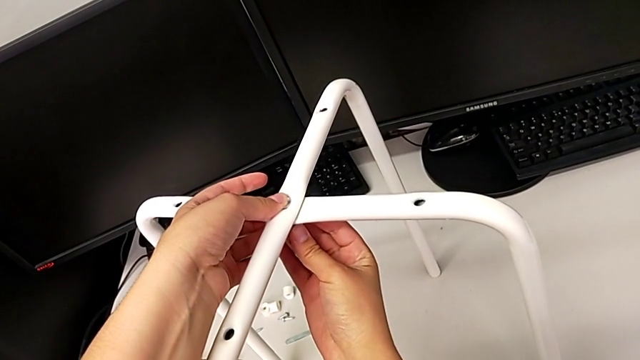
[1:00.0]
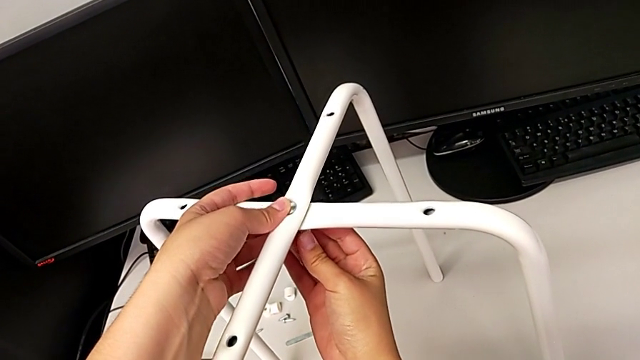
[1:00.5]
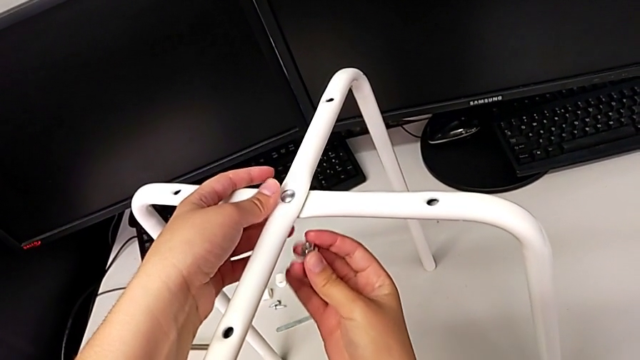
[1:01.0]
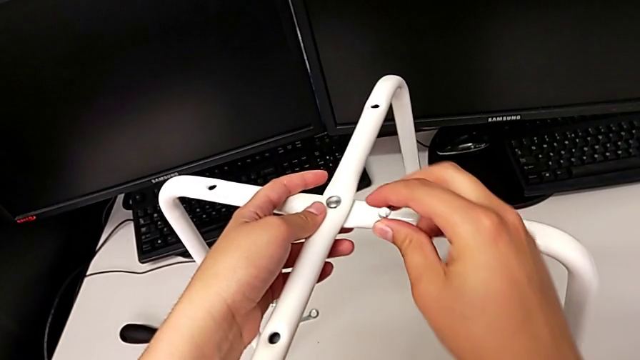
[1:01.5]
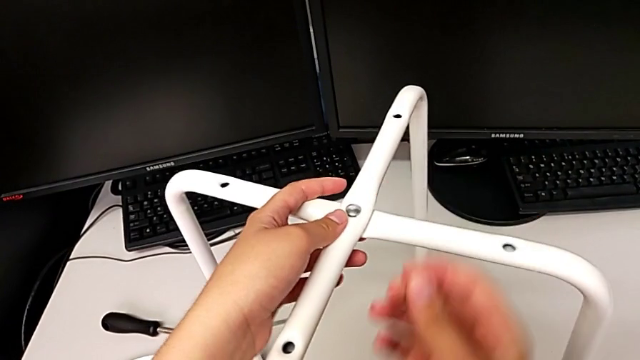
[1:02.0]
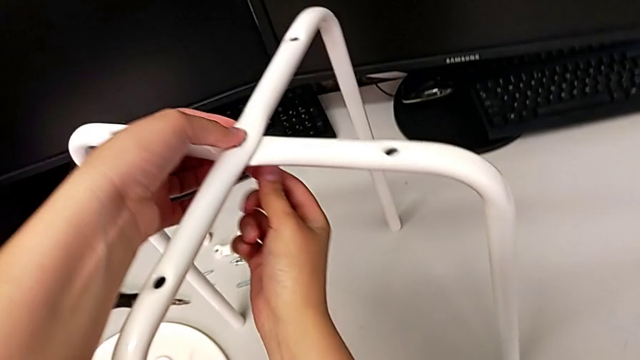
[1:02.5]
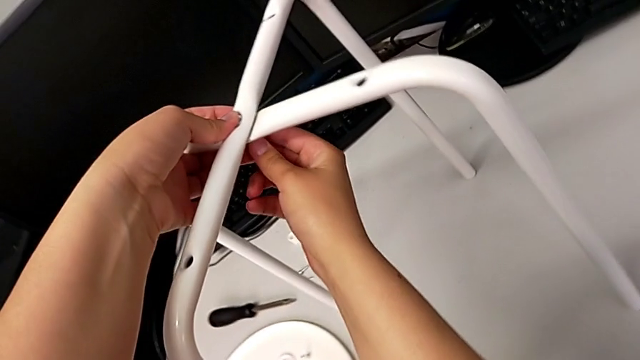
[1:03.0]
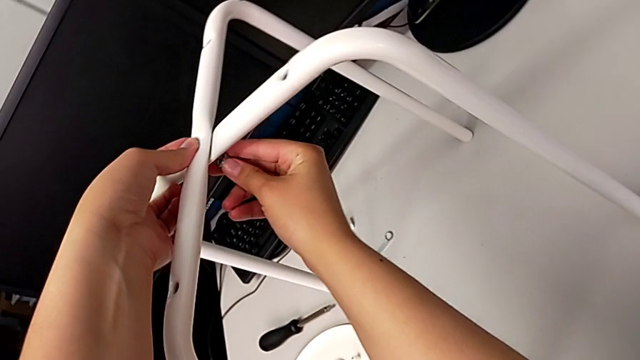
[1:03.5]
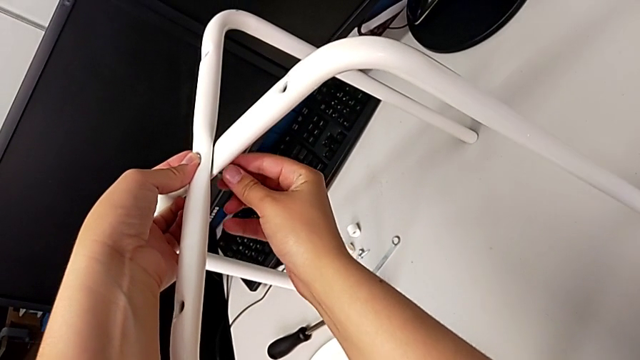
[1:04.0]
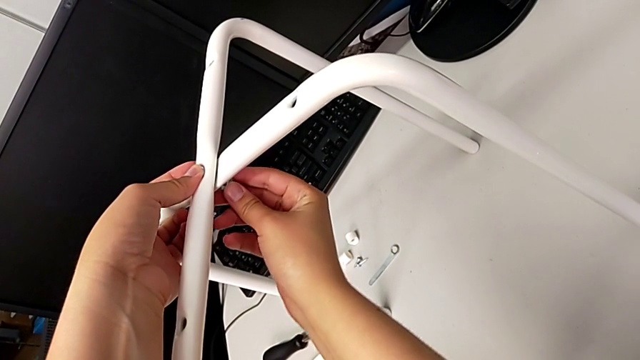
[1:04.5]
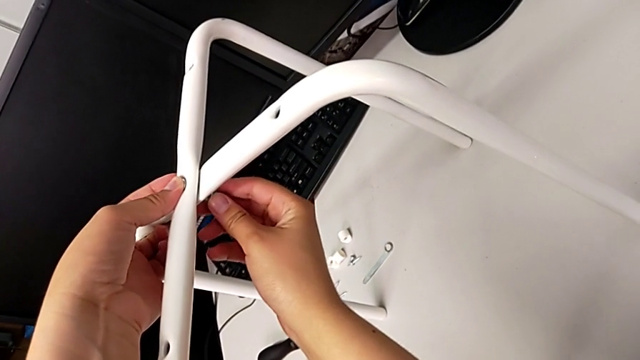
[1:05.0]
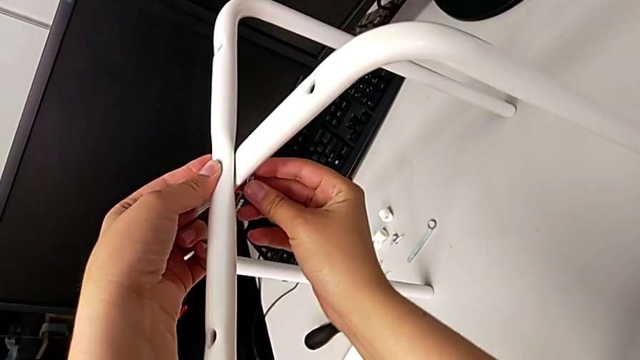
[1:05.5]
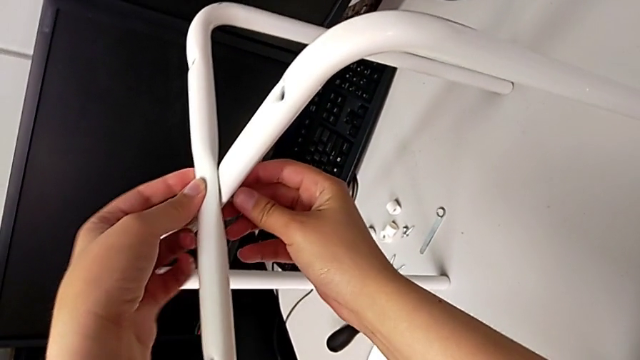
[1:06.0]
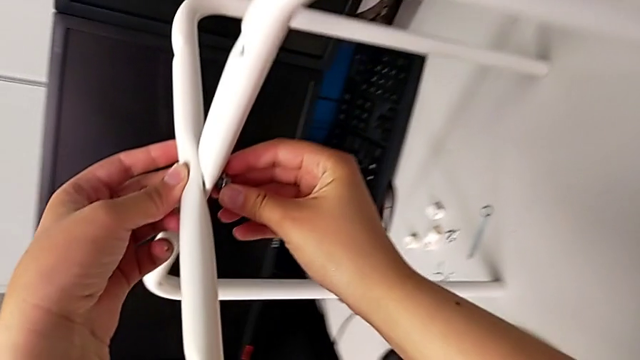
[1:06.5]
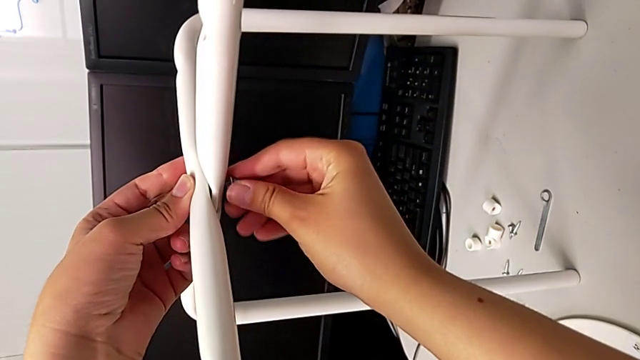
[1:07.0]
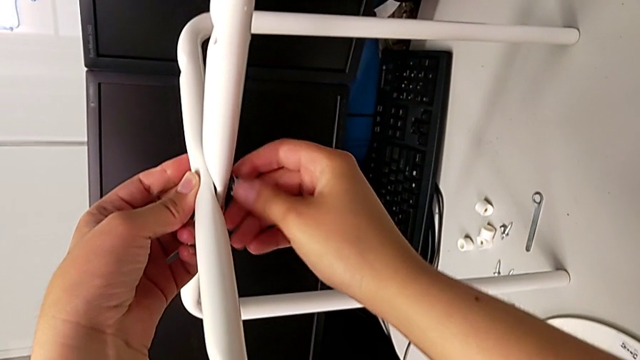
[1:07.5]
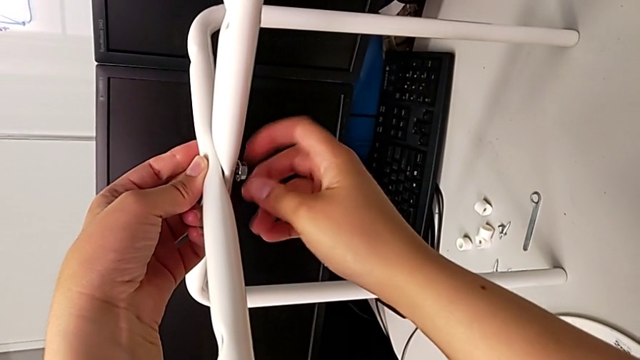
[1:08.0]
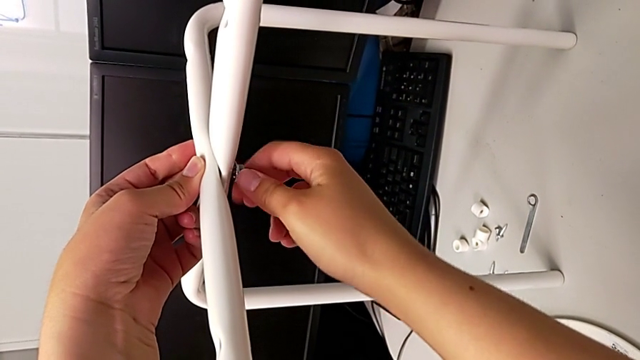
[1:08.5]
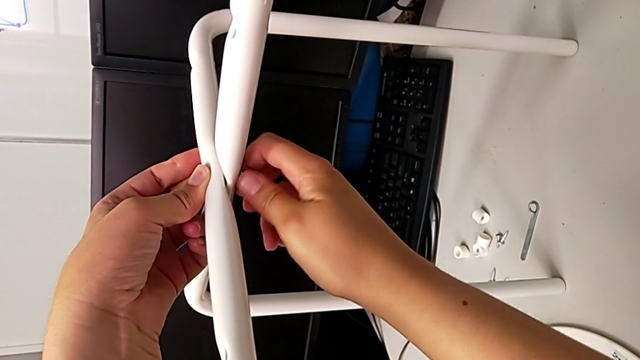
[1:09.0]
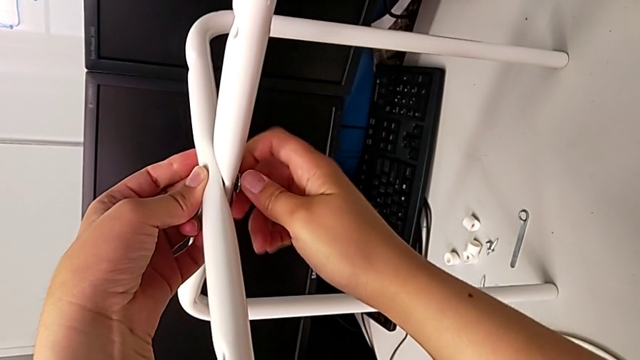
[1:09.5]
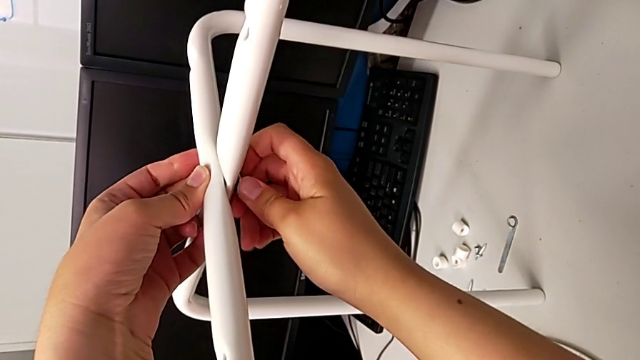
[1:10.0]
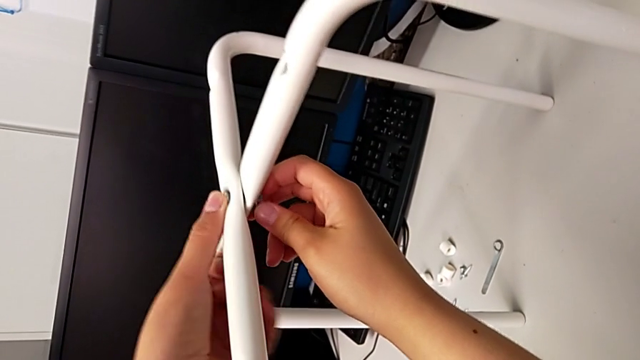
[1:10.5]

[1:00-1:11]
The camera wearer is assembling the legs. They wrongly lift the hex nut, hold the leg, insert the hex nut and hold the leg.

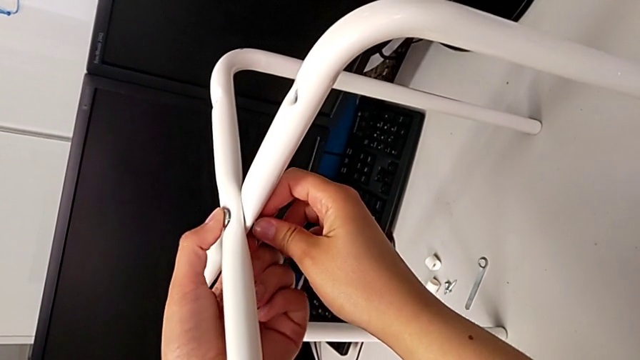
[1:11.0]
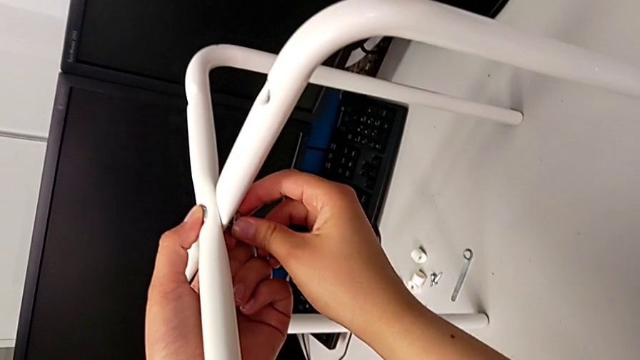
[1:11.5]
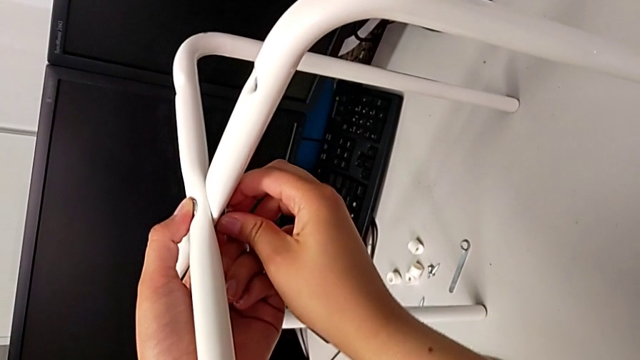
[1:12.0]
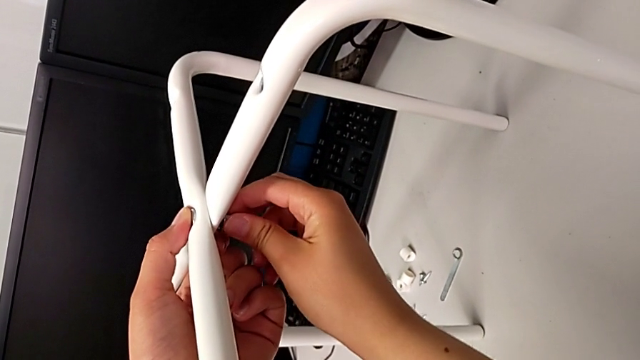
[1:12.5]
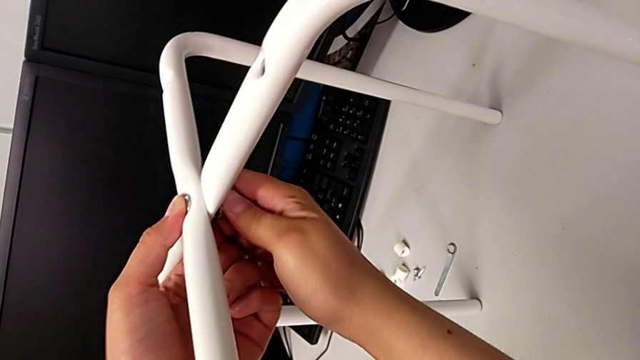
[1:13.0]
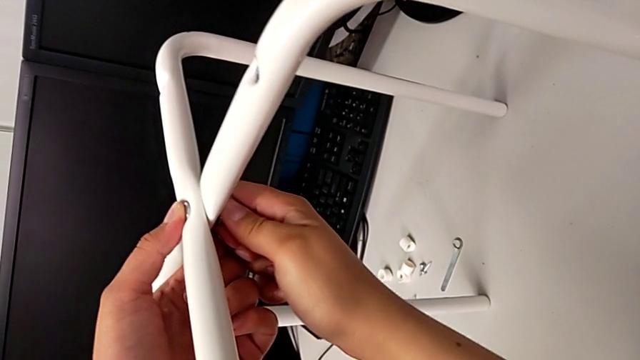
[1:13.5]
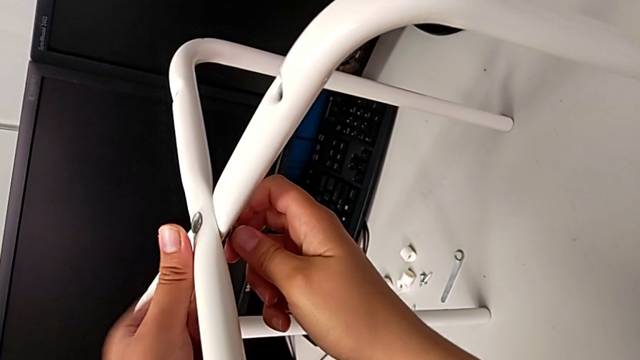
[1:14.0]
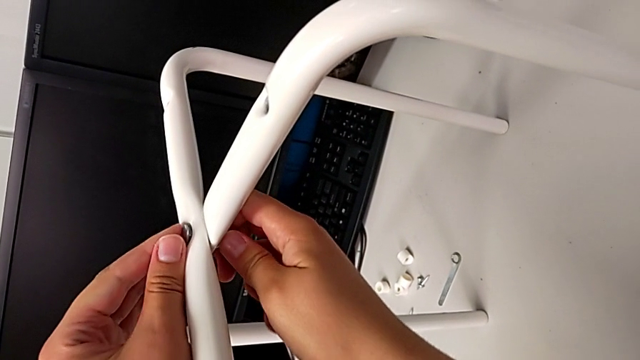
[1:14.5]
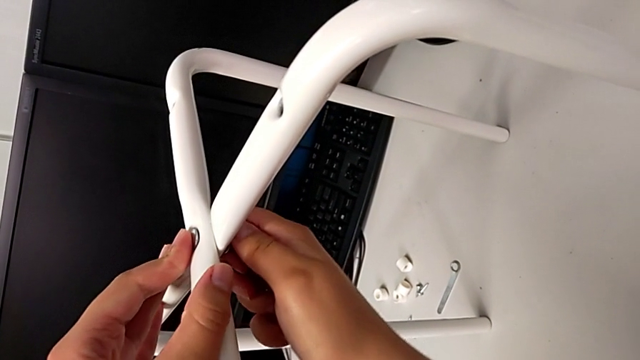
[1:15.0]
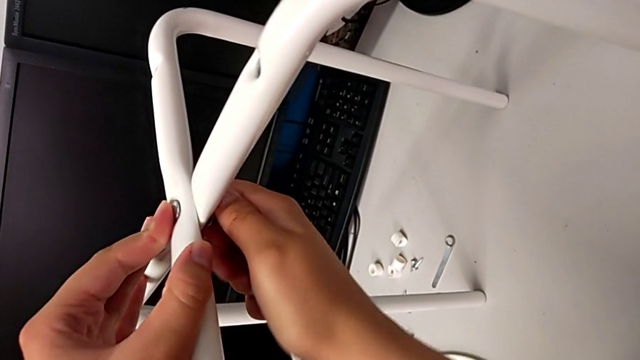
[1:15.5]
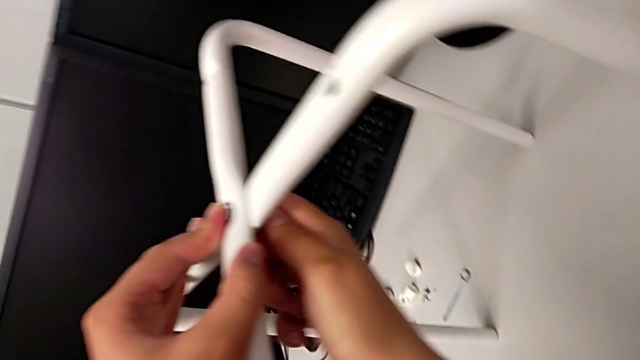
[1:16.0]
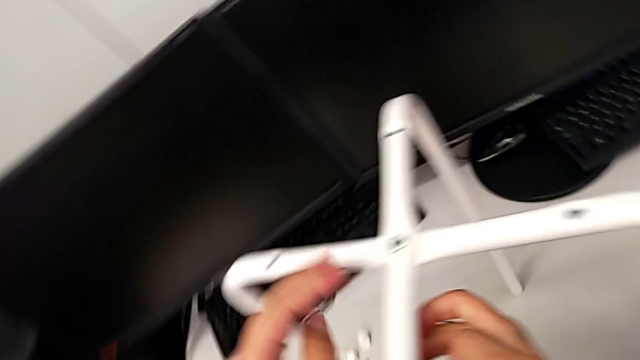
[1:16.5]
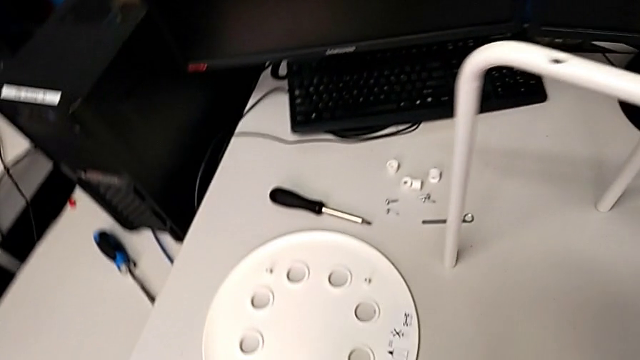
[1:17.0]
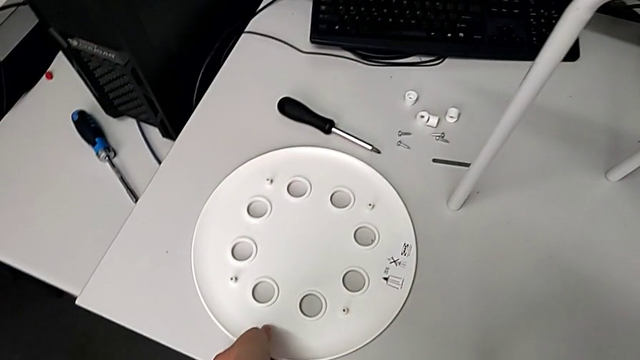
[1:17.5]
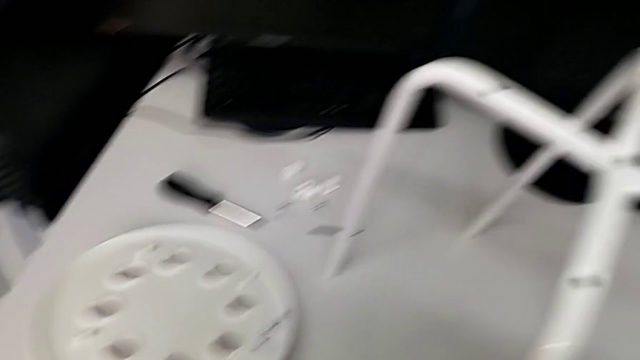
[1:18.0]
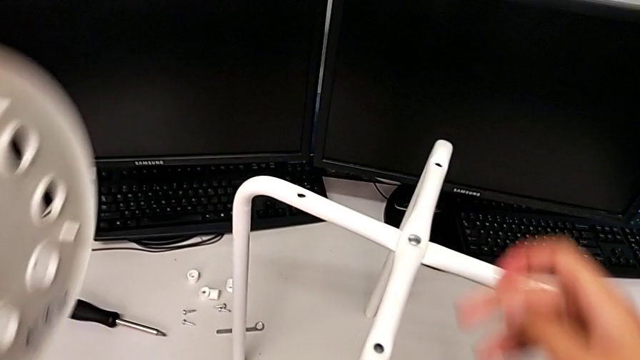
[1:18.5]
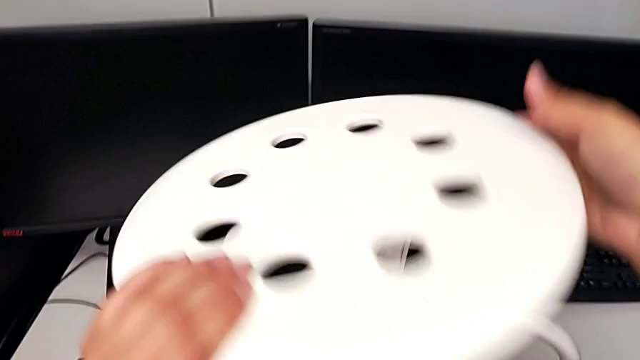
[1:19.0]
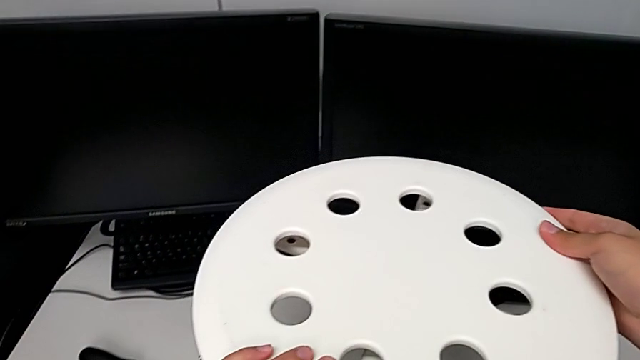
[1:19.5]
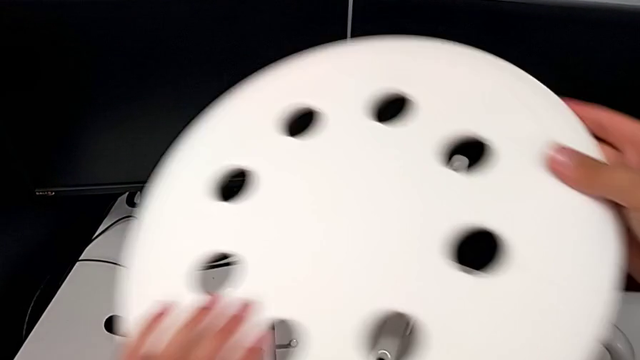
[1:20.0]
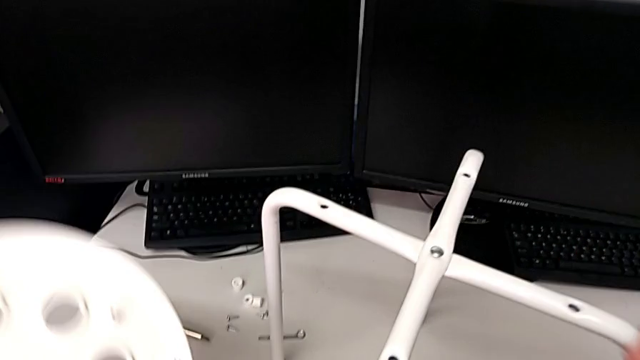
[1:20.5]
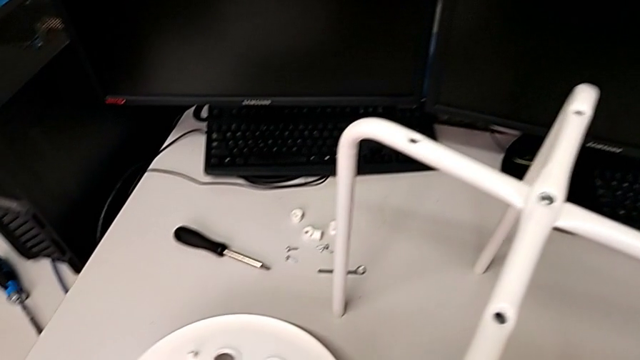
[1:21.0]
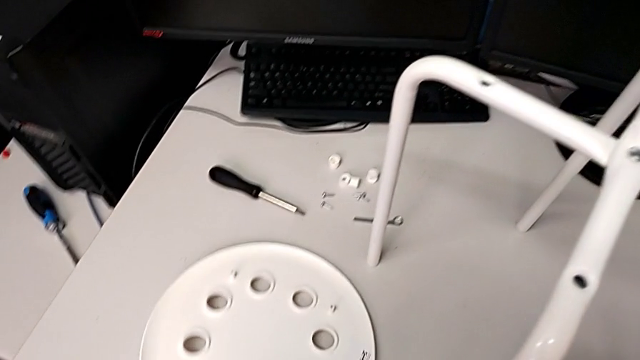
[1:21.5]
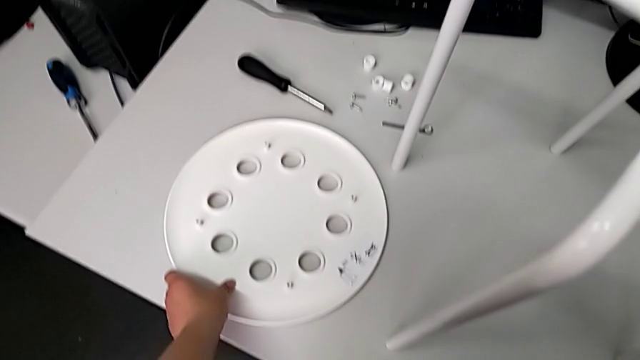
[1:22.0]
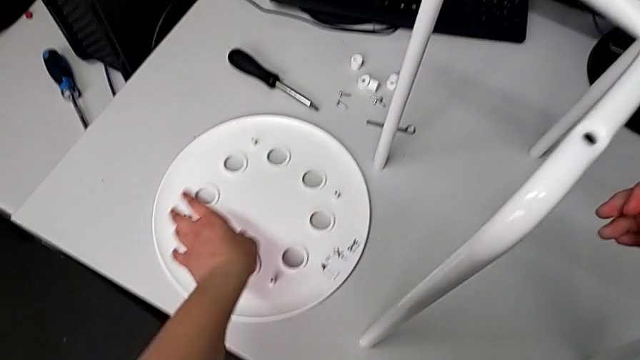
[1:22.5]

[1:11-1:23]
The camera wearer is assembling the legs. They screw the hex nut, wrongly grab and lift the seat and place it.
